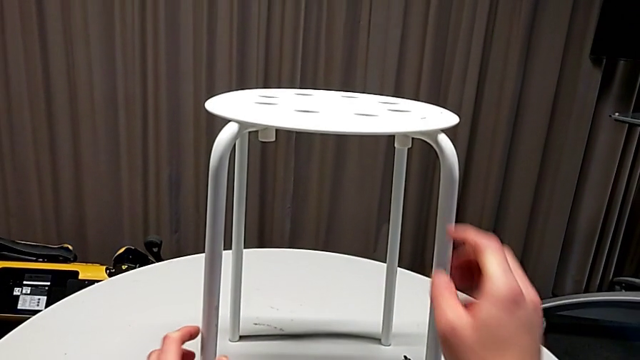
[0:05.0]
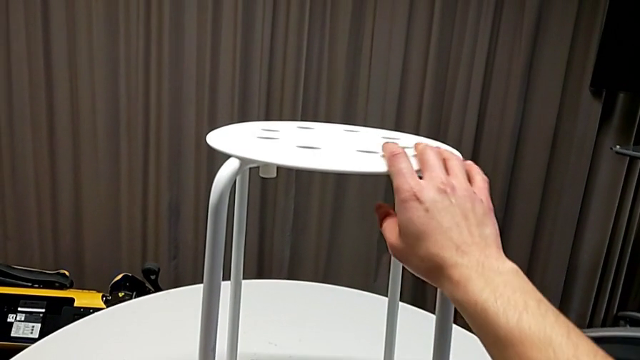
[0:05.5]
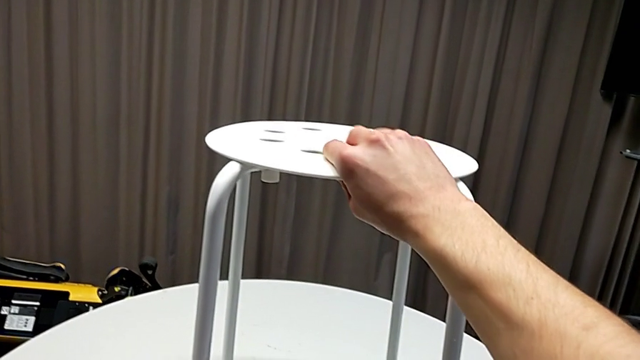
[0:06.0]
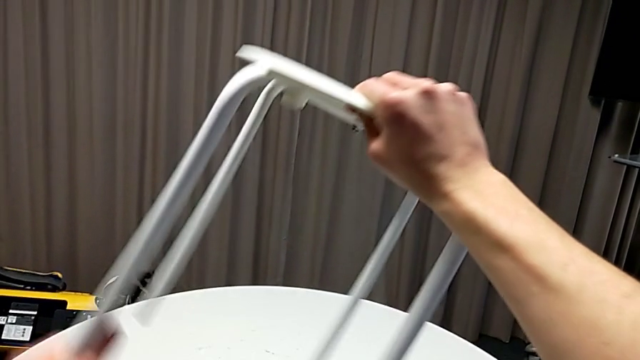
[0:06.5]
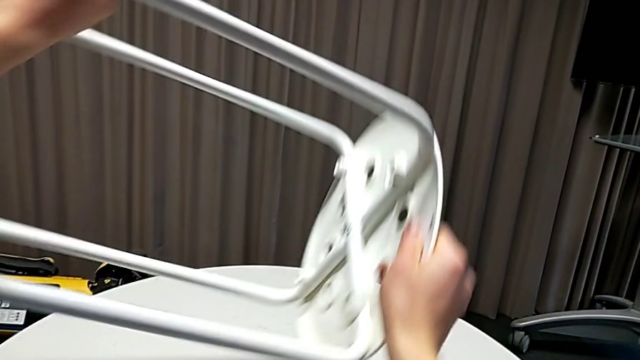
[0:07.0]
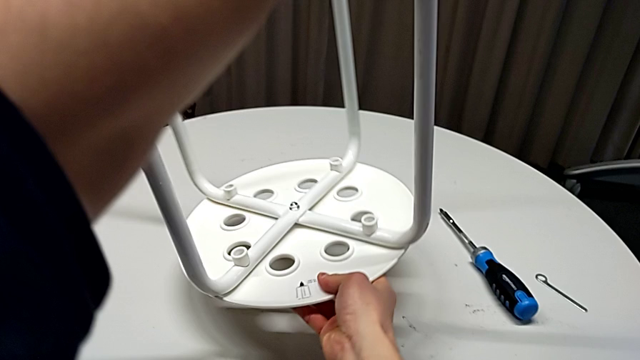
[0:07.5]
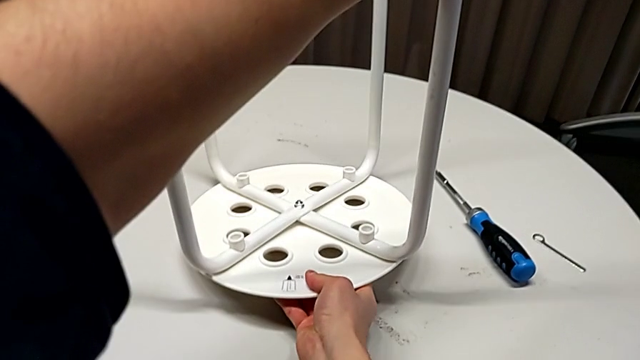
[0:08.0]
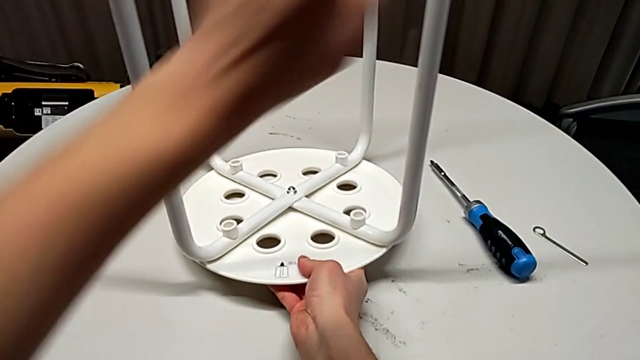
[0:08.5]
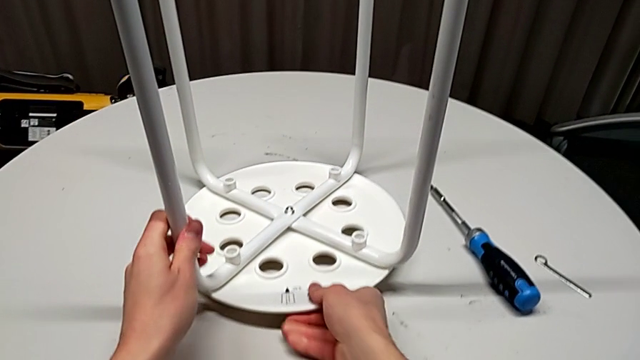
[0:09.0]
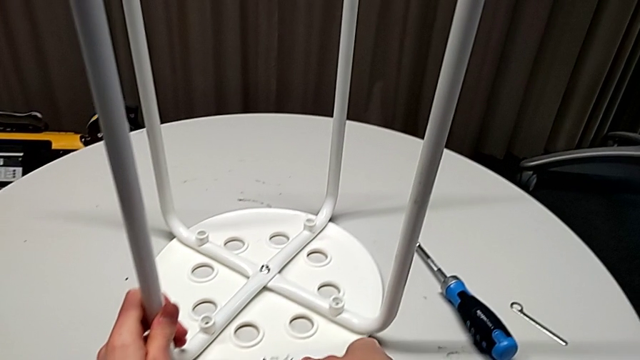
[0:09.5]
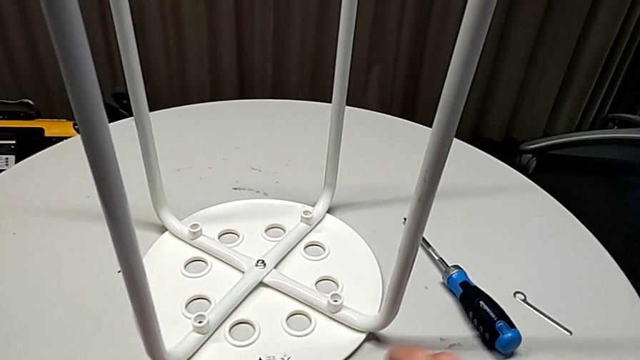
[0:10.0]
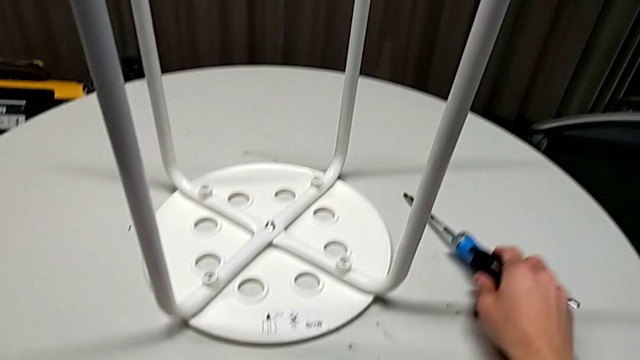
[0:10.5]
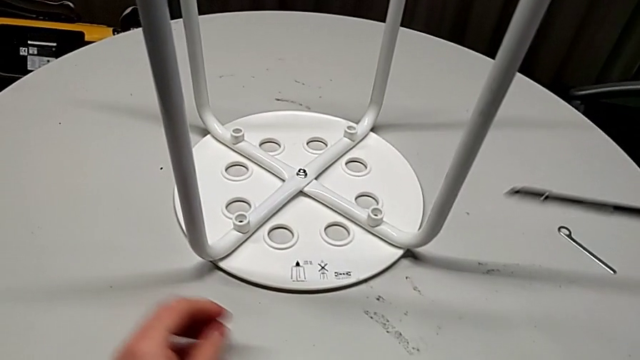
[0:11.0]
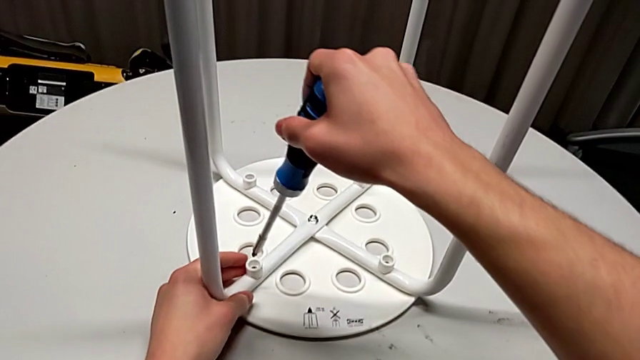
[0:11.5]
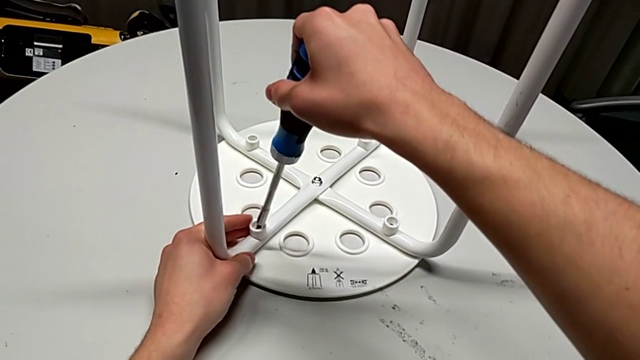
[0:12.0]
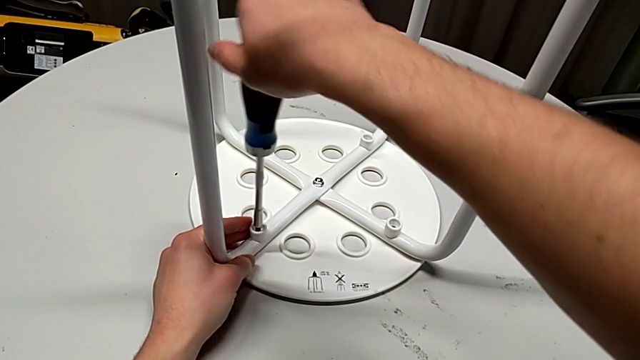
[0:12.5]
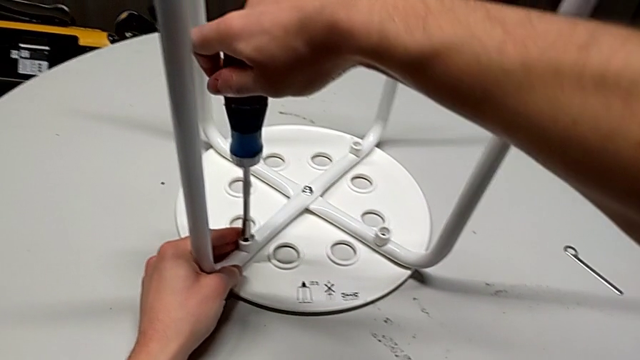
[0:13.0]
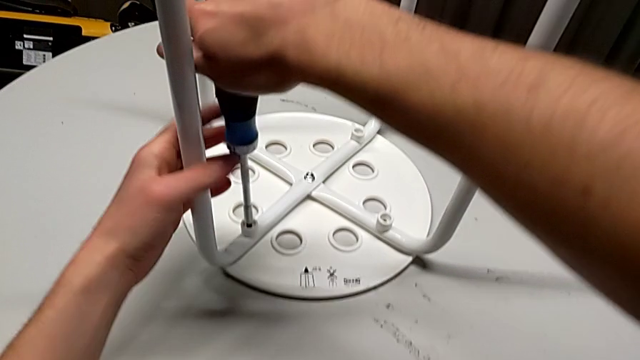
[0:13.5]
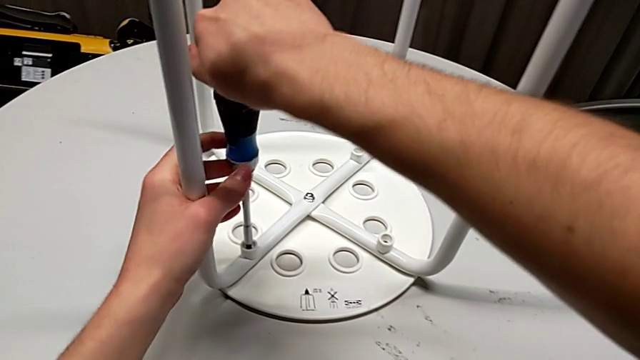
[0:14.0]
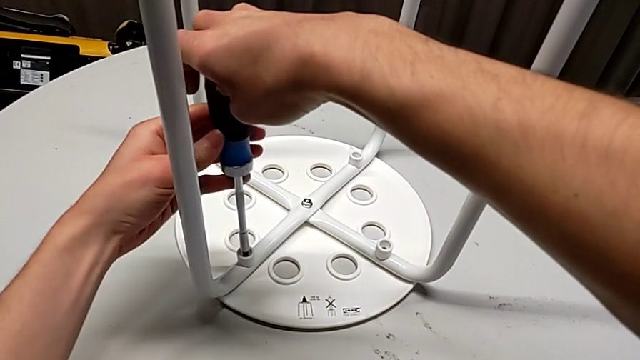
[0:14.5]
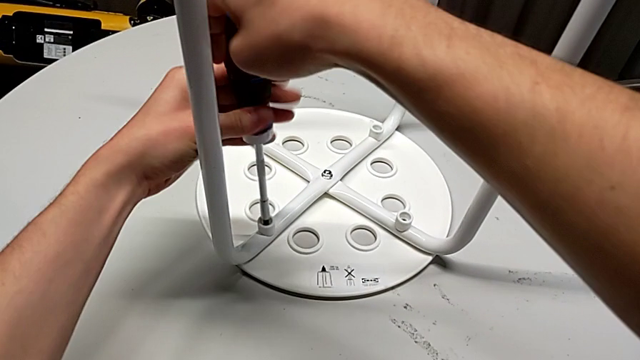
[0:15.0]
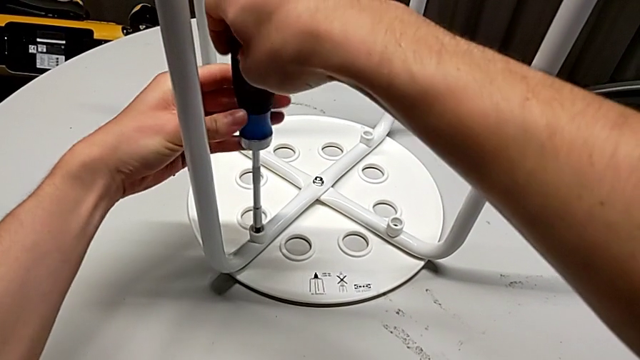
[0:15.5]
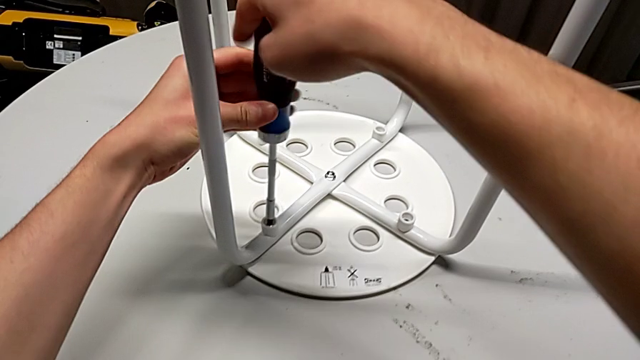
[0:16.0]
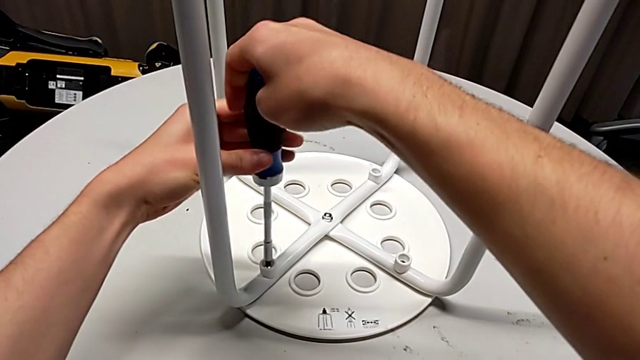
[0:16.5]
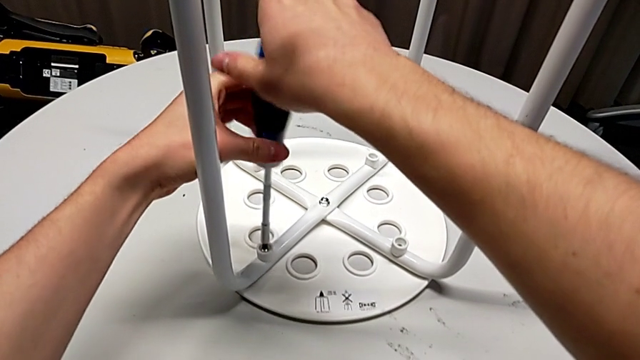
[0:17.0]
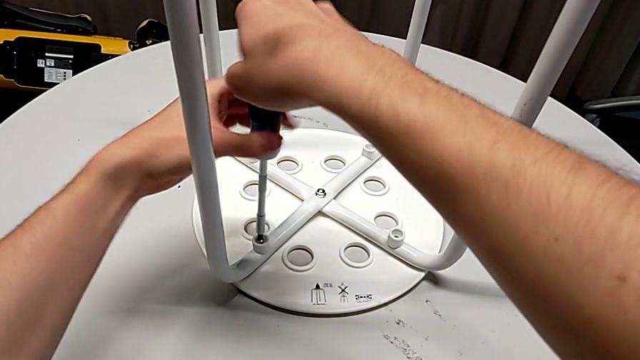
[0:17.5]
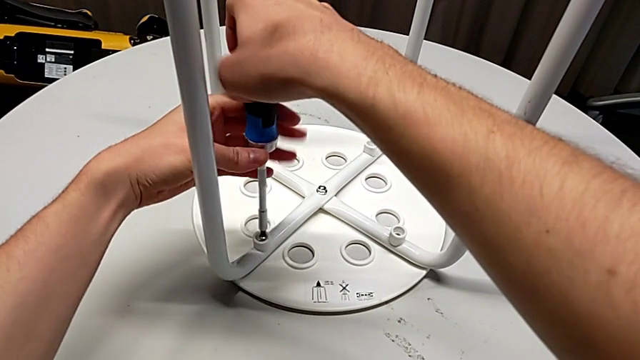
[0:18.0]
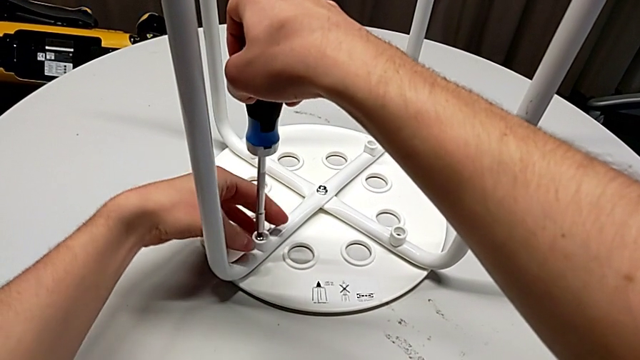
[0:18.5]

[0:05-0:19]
The camera wearer is disassembling the screws from the legs. They grab the stool, rotate it, place it, grab the screwdriver, insert it and unscrew the first screw.

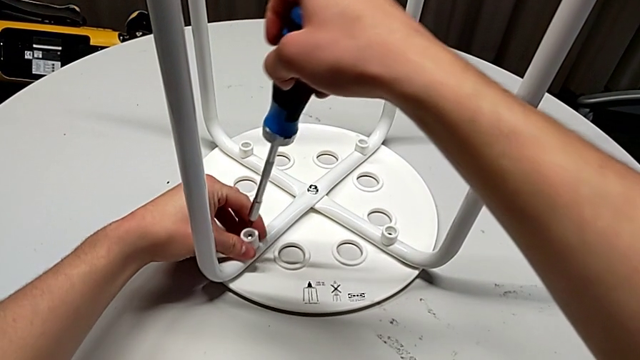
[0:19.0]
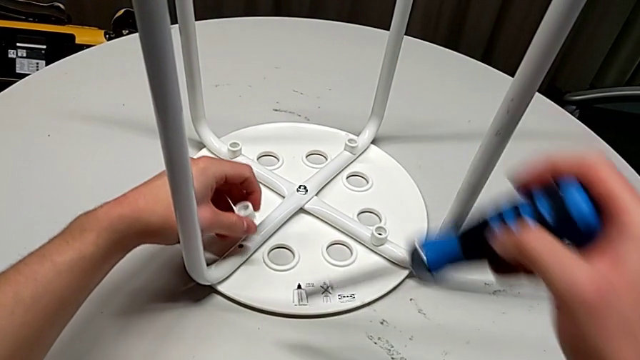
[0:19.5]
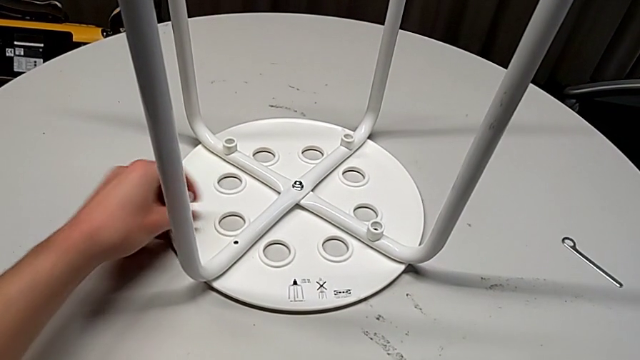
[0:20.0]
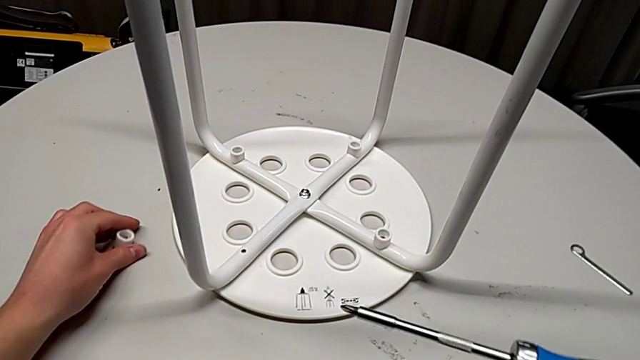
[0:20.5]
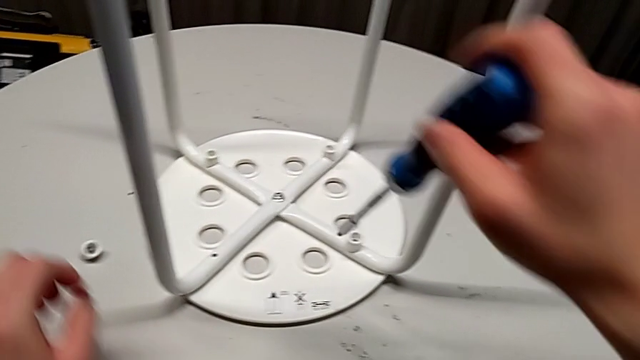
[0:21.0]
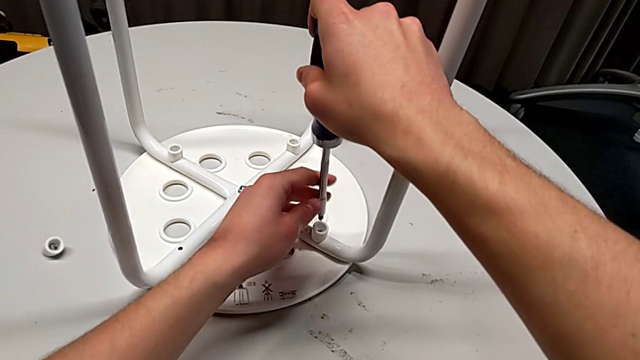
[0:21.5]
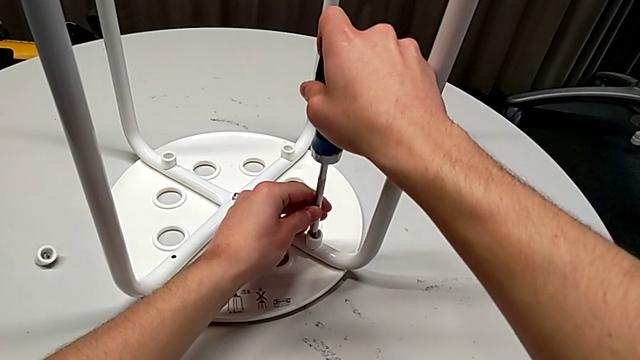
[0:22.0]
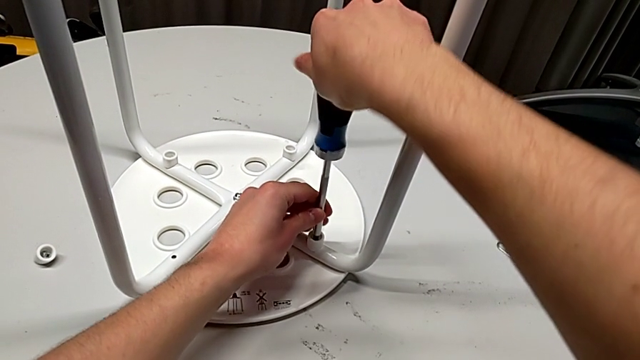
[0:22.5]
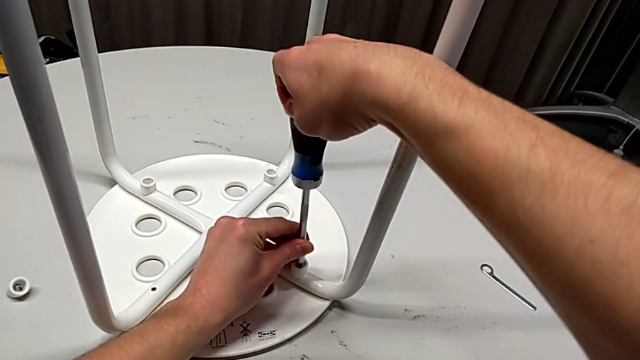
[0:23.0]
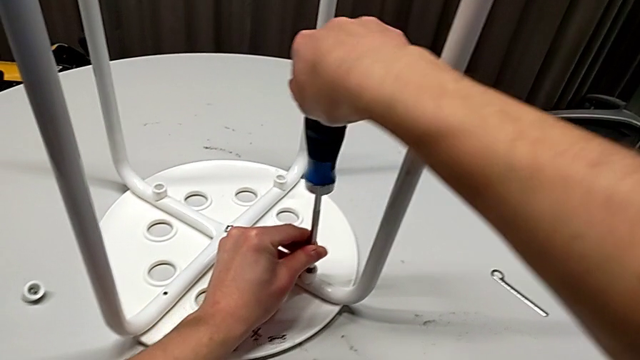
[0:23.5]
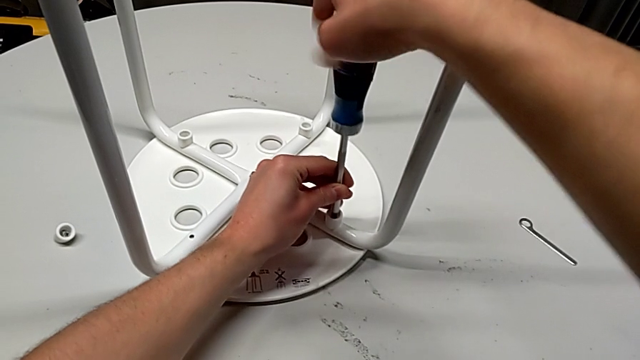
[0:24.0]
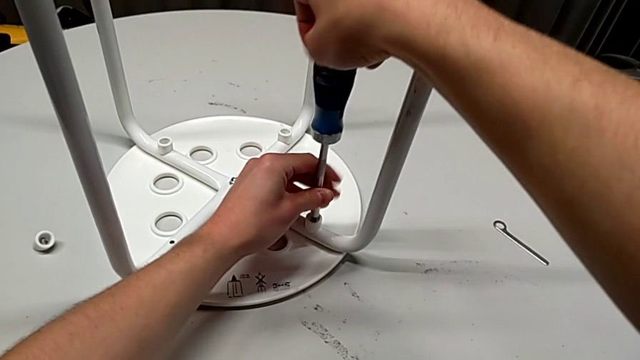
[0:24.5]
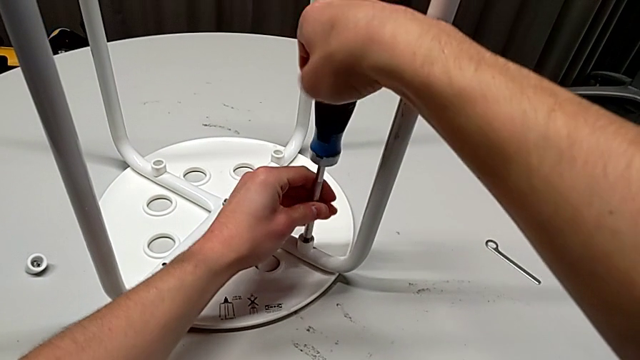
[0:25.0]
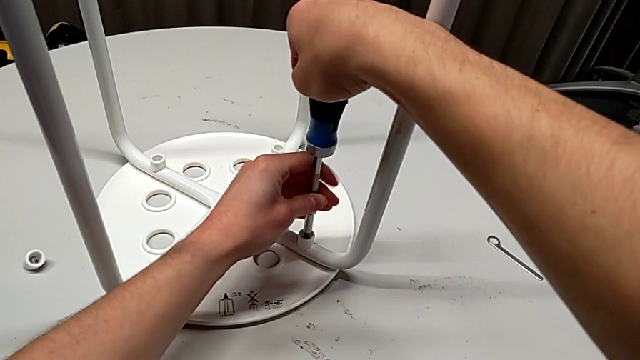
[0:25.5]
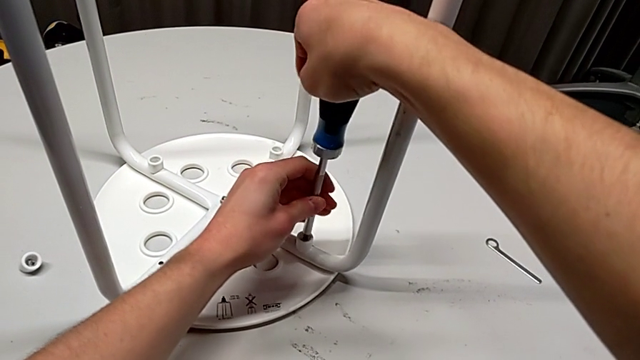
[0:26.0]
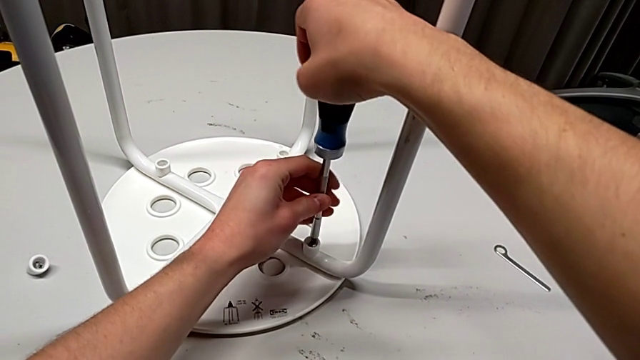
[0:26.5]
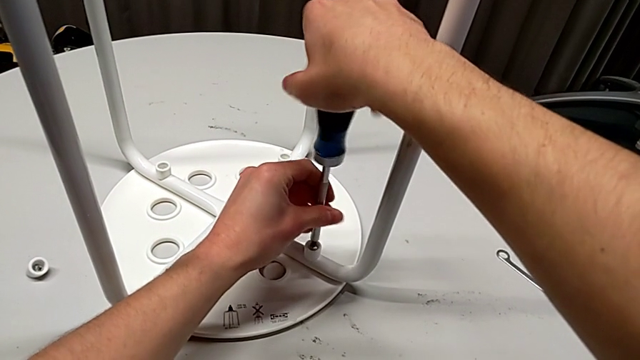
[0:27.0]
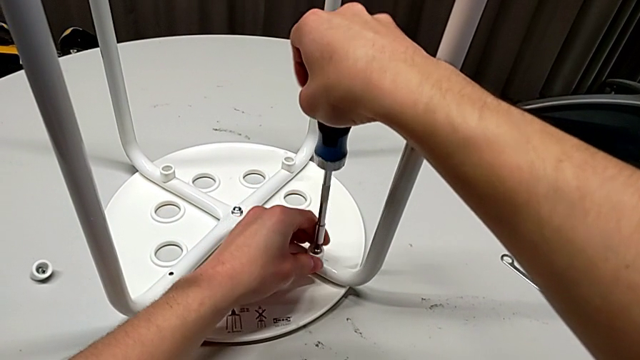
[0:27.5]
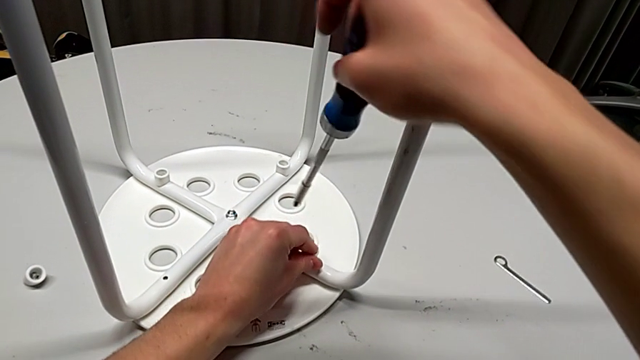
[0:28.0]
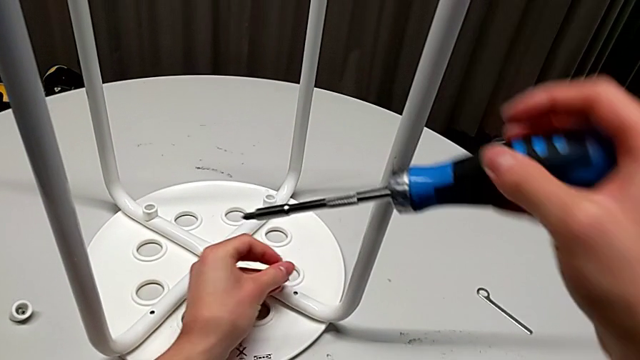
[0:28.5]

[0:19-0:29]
The camera wearer is disassembling the screws from the legs. They disassemble the screw with the left hand, withdraw the screwdriver with the right hand, insert it, unscrew the second screw, disassemble the second screw with the left hand and withdraw the screwdriver with the right hand.
